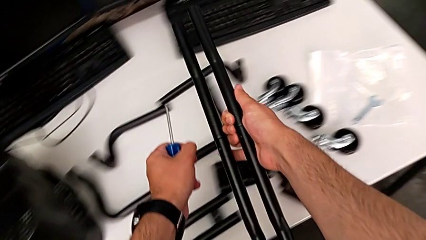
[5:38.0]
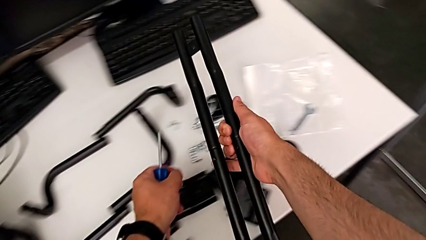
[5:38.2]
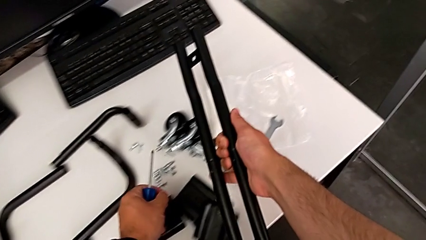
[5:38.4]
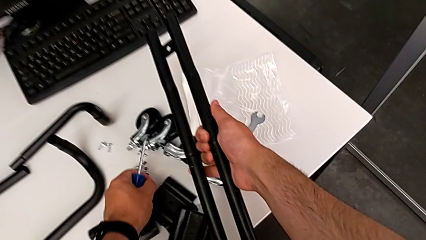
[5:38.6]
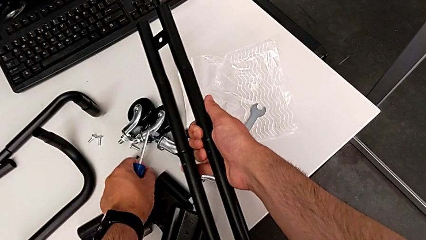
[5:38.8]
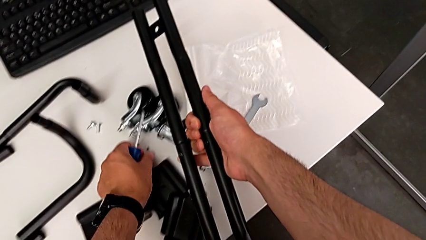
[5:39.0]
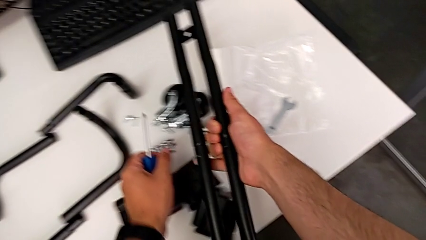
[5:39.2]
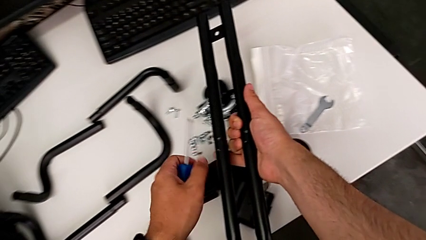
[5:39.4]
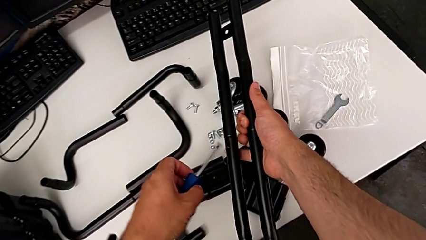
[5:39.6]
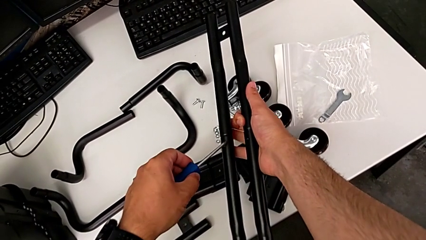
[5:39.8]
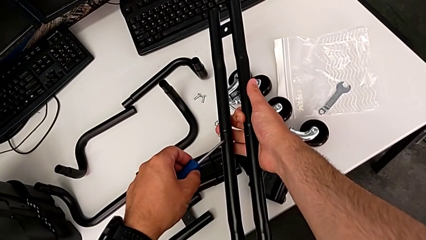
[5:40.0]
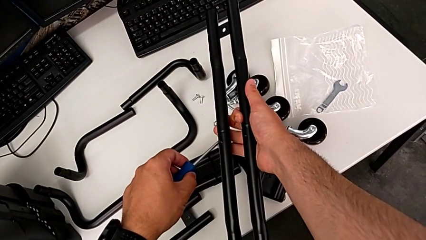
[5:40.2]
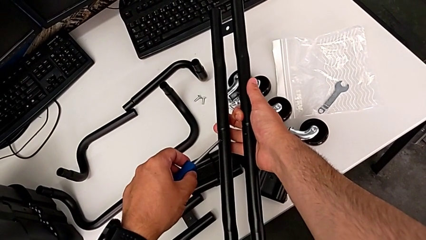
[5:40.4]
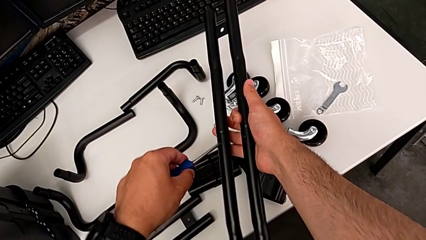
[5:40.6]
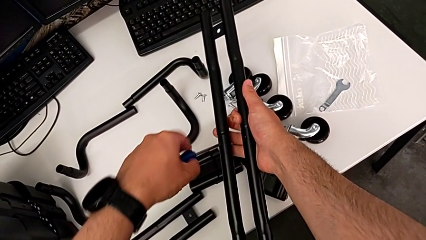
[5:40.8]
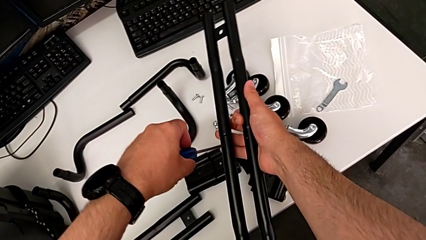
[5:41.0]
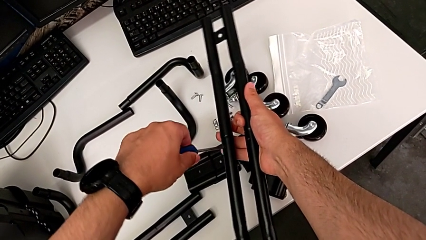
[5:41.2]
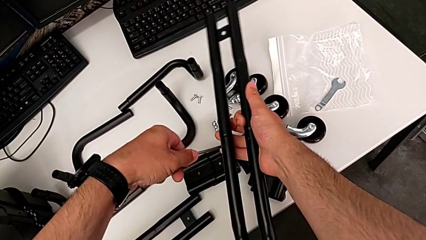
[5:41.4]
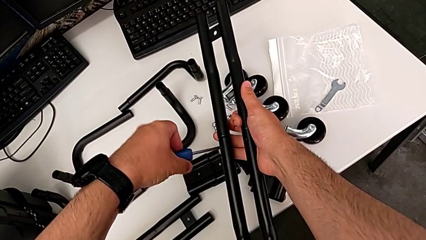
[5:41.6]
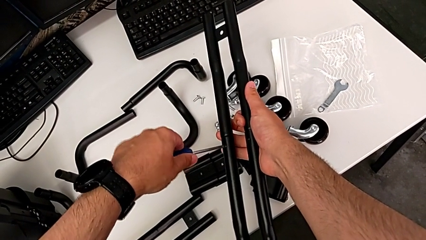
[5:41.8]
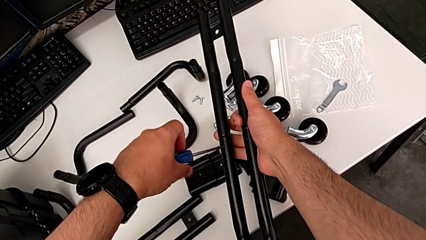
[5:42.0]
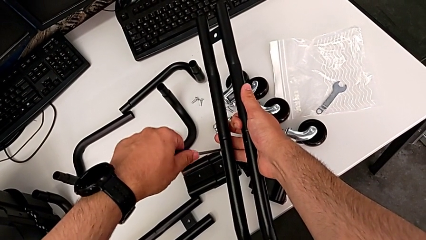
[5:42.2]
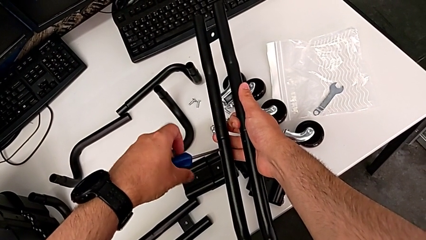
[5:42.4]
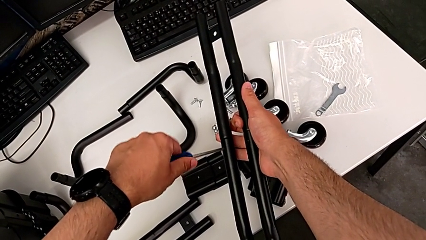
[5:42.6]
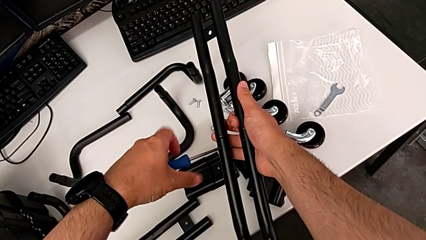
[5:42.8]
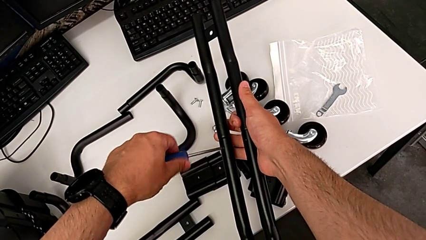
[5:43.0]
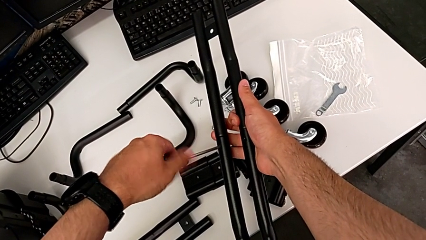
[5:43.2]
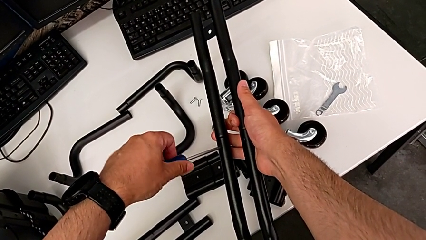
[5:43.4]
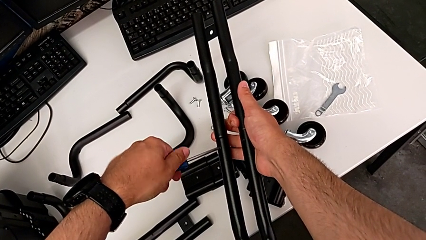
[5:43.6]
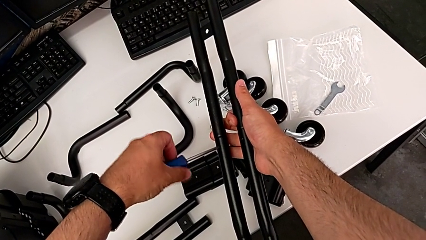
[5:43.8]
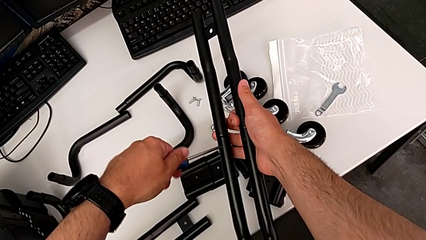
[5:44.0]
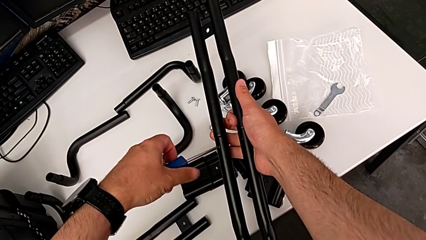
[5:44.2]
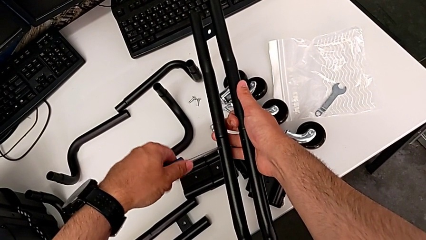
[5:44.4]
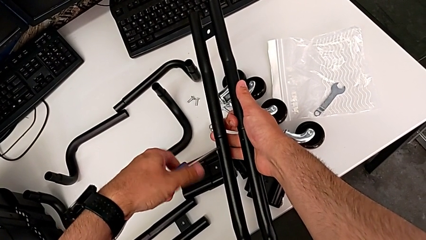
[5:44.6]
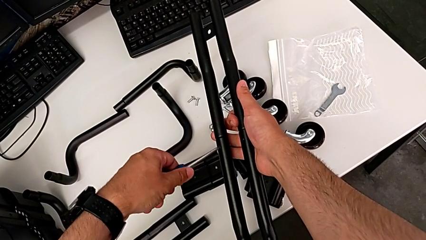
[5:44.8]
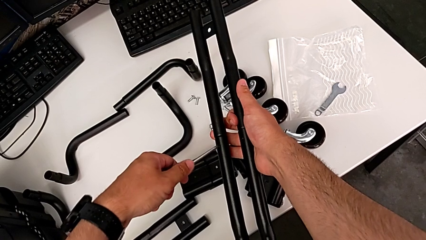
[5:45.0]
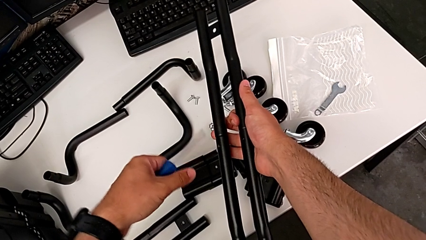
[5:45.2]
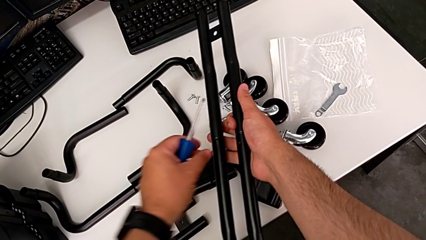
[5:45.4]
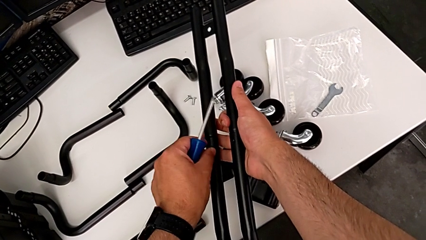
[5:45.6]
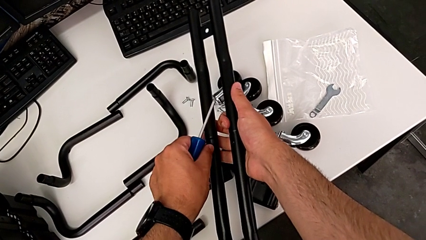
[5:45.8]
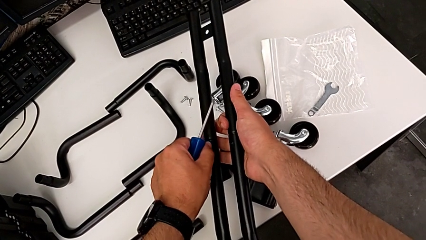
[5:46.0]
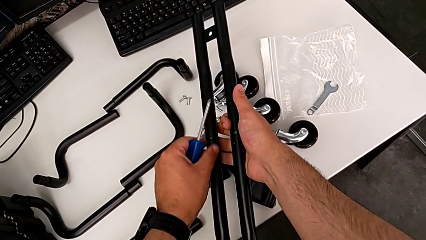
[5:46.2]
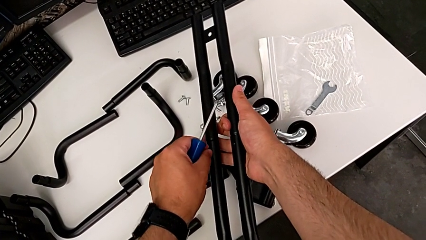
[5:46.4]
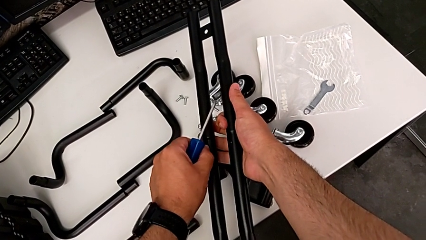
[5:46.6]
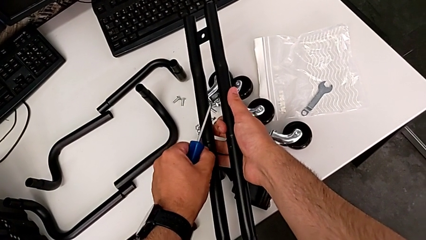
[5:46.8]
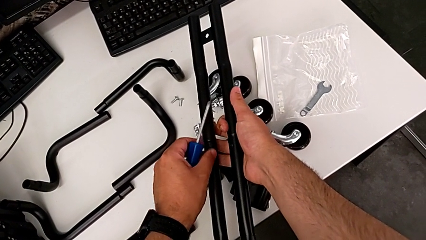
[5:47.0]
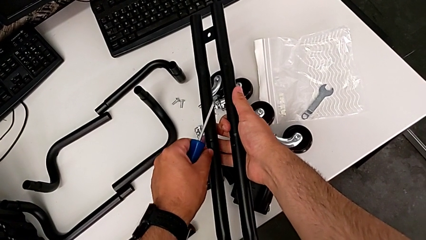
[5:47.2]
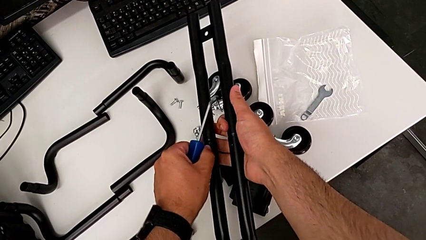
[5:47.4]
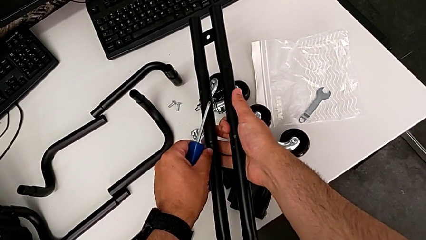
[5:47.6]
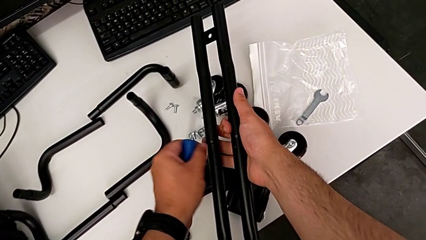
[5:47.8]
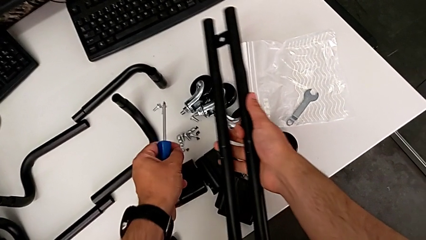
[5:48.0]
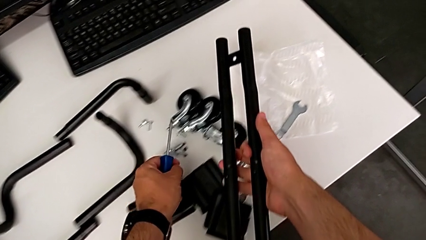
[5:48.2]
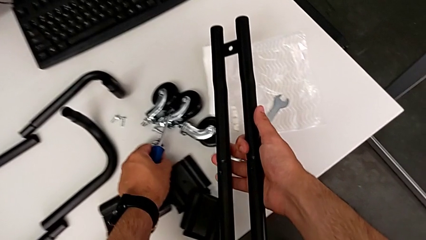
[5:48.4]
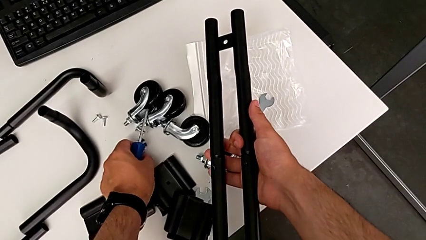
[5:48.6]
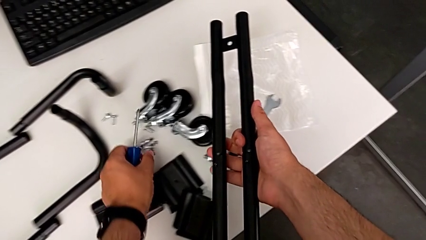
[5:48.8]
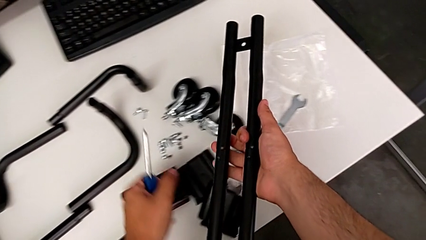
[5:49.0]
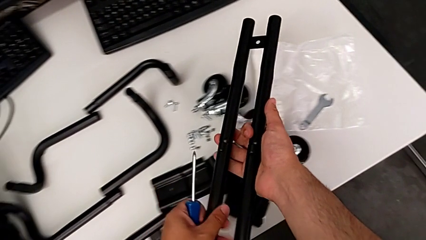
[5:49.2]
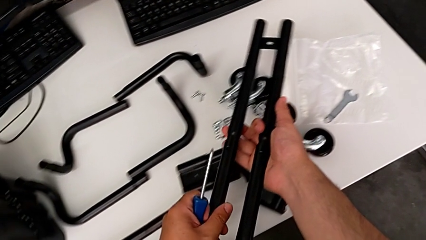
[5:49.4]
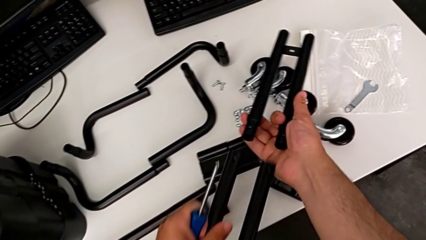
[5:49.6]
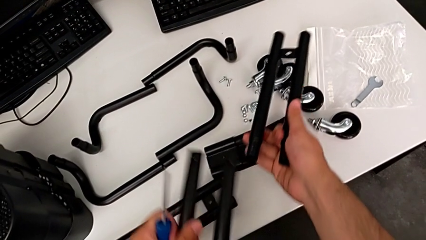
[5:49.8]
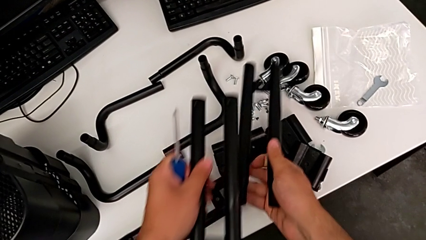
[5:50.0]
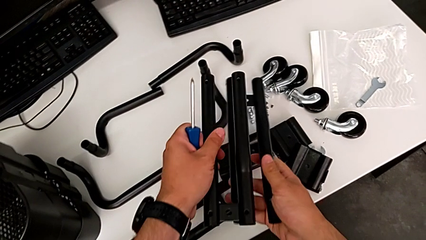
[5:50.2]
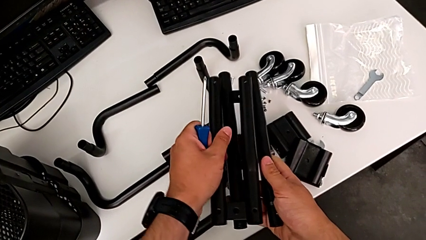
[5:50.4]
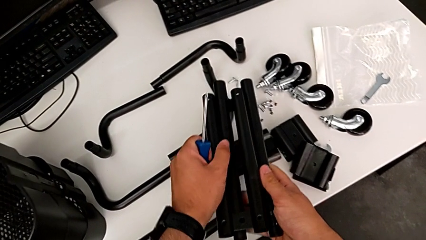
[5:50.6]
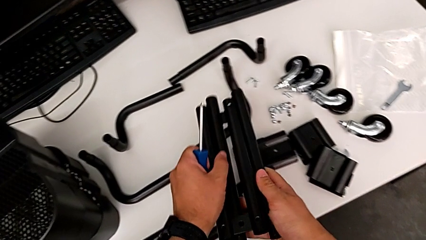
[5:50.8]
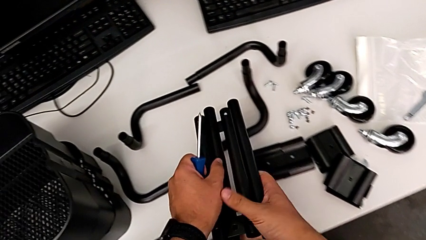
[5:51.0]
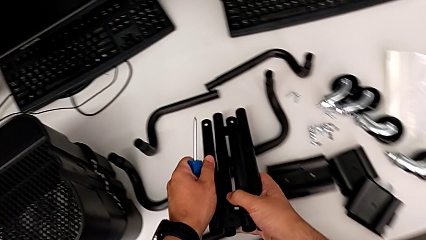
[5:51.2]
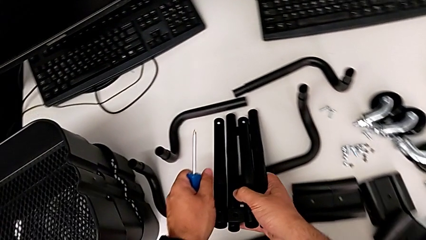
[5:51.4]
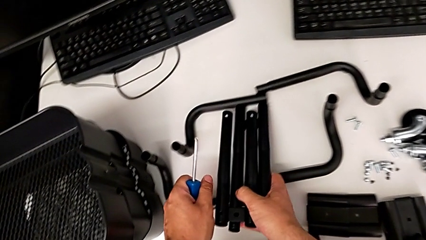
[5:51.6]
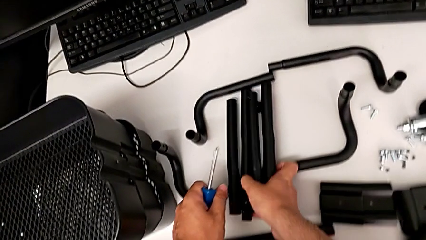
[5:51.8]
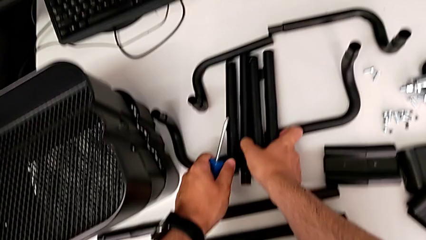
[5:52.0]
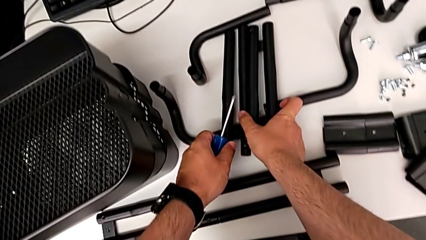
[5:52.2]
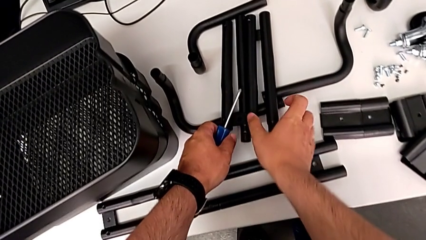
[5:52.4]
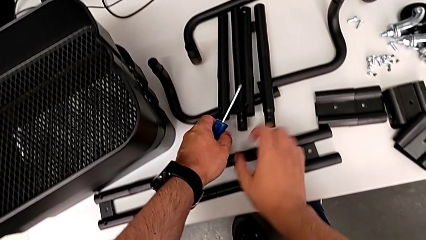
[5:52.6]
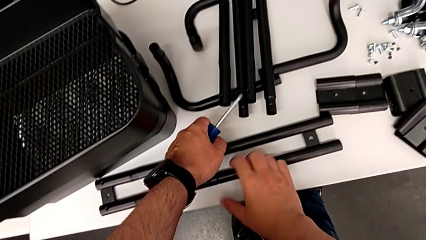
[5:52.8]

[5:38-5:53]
The camera wearer is disassembling the first sidebar. They disassemble the first screw, unscrew the second screw twice, place it, disassemble the first leg and place it.

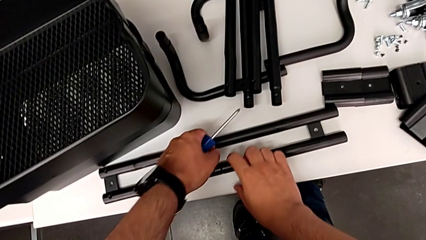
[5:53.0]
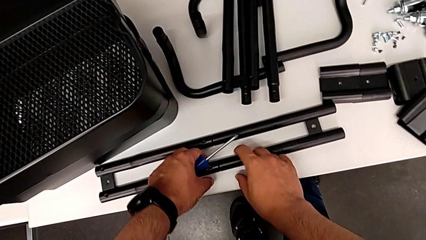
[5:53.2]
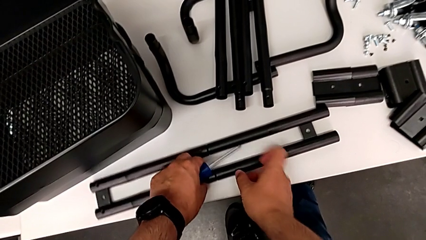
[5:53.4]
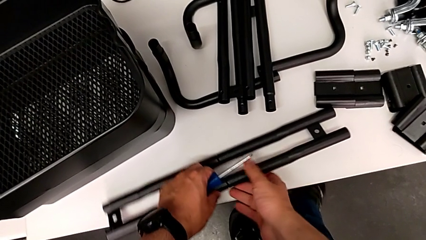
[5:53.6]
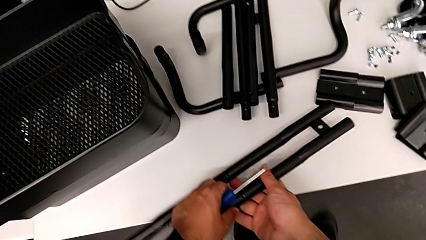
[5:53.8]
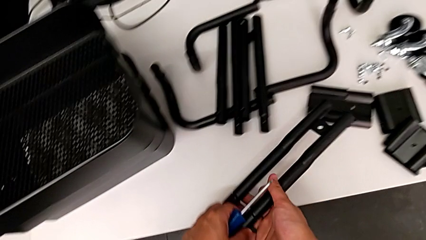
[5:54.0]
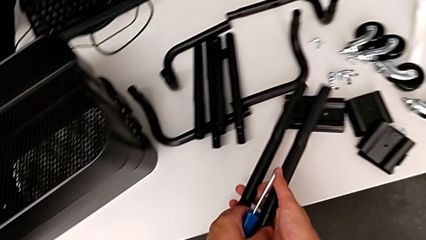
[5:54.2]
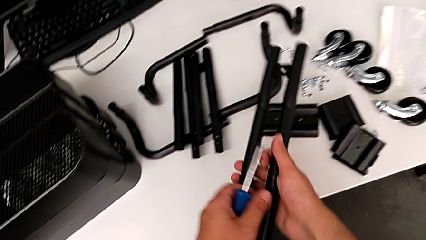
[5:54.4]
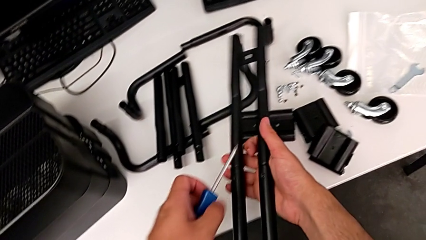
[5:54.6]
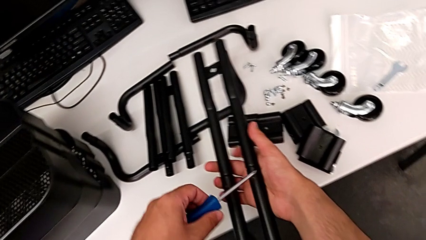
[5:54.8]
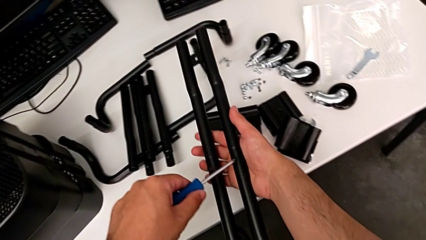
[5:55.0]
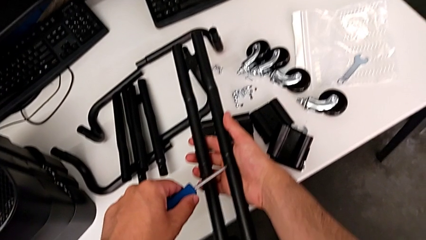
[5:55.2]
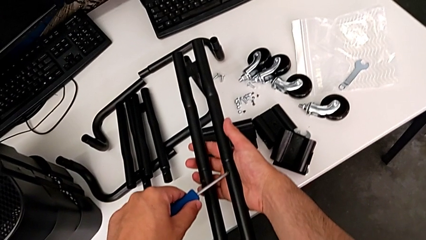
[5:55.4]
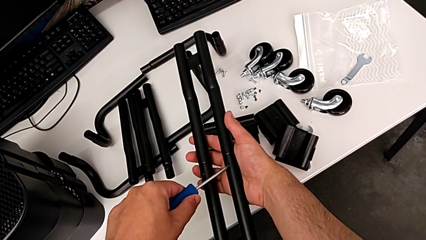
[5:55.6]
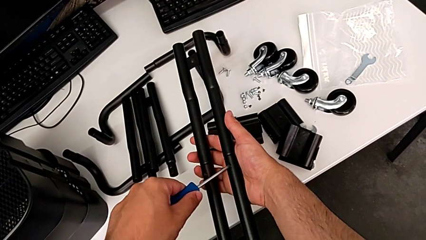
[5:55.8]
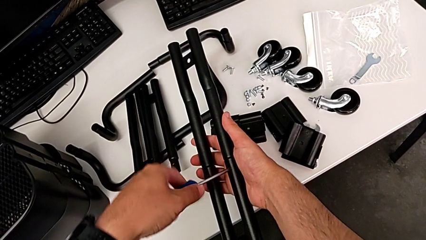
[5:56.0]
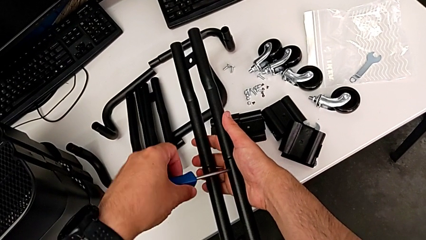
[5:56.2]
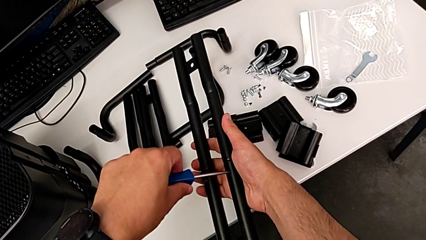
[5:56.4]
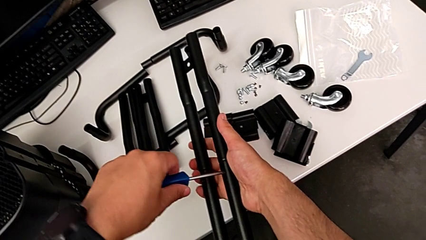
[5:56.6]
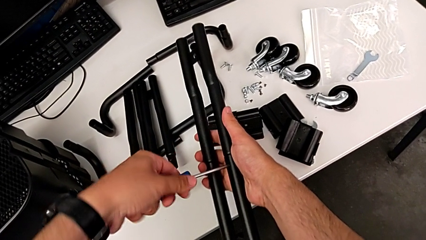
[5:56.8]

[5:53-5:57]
The camera wearer is disassembling the second side bar. They lift the second leg and place the first screwdriver.
